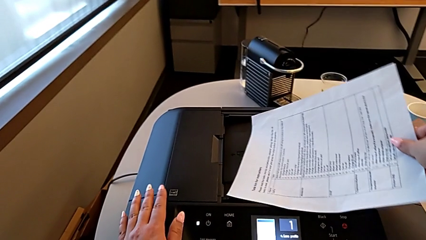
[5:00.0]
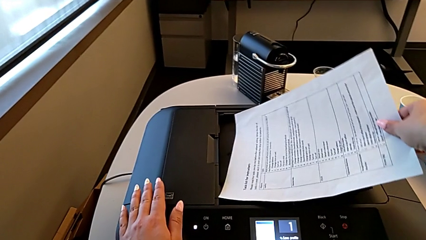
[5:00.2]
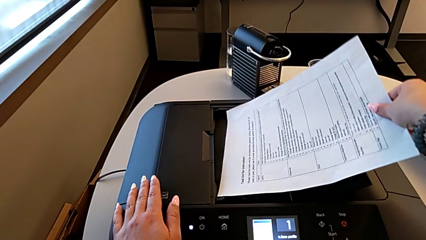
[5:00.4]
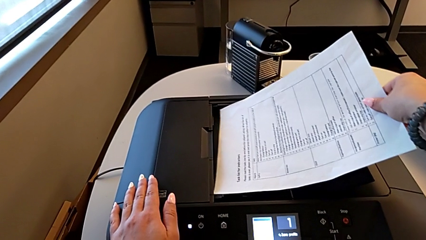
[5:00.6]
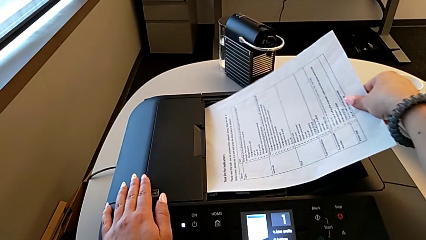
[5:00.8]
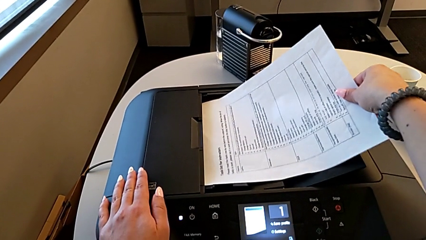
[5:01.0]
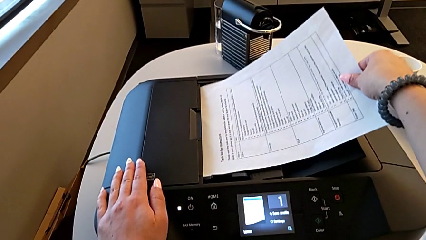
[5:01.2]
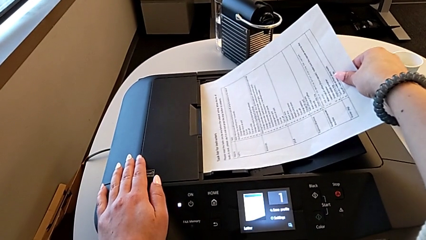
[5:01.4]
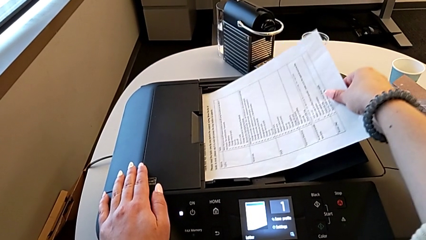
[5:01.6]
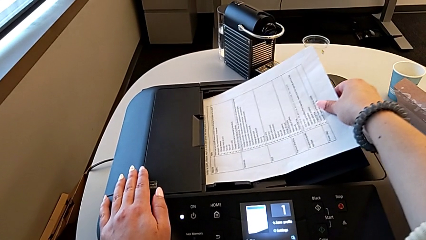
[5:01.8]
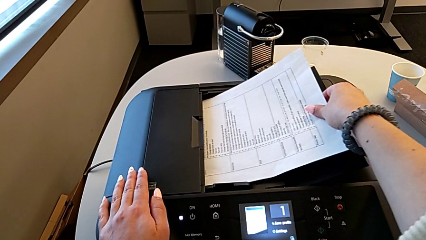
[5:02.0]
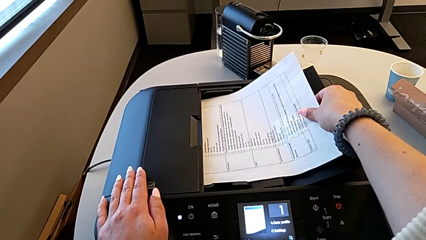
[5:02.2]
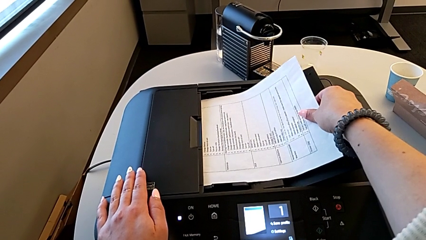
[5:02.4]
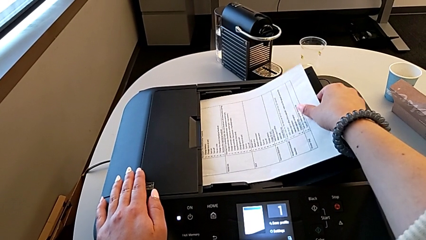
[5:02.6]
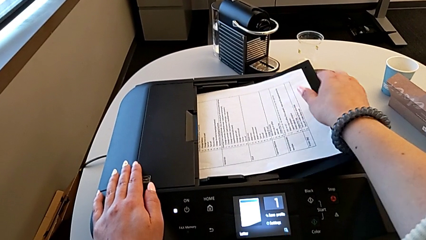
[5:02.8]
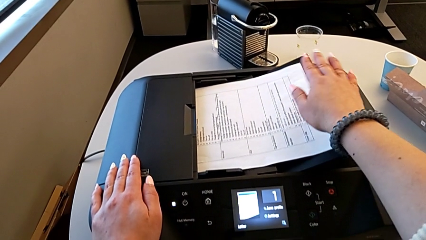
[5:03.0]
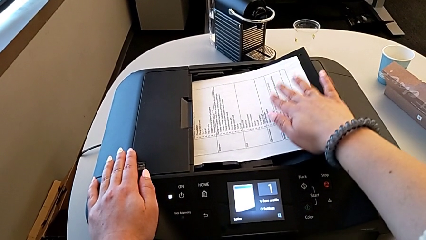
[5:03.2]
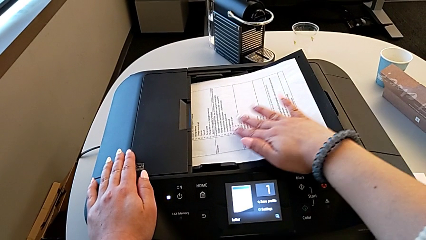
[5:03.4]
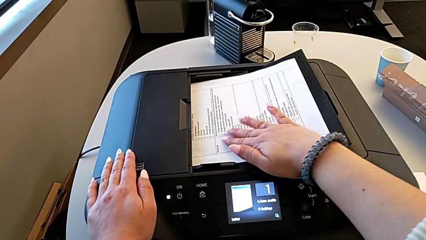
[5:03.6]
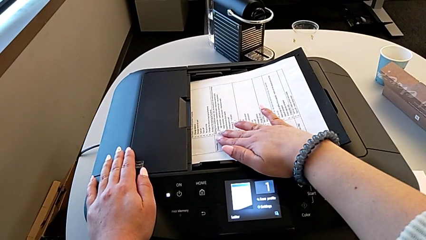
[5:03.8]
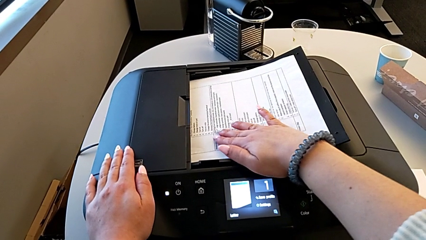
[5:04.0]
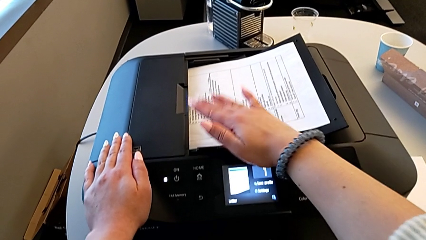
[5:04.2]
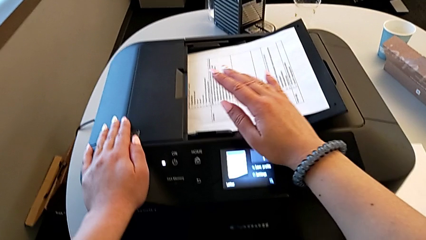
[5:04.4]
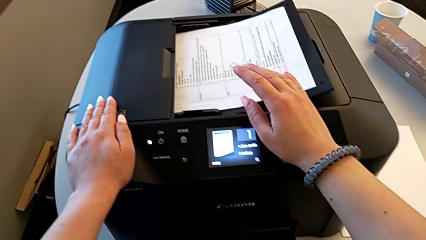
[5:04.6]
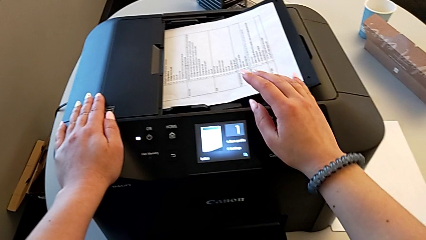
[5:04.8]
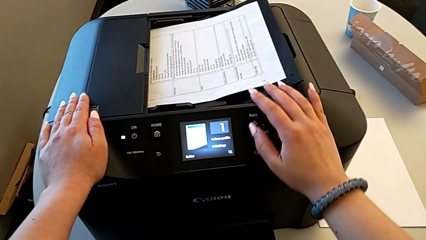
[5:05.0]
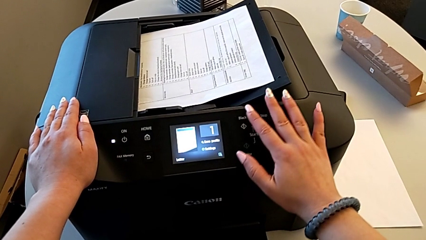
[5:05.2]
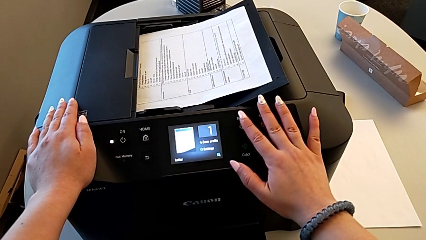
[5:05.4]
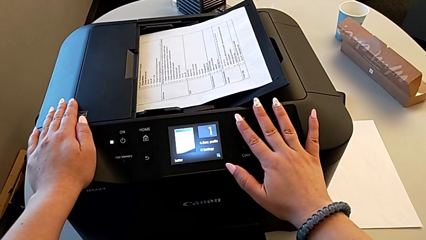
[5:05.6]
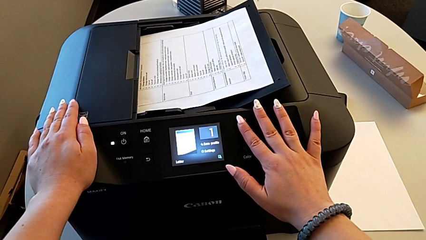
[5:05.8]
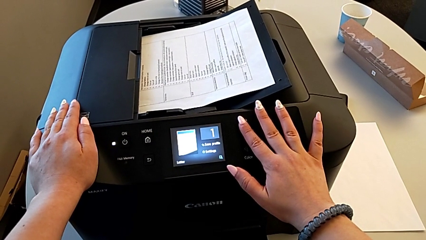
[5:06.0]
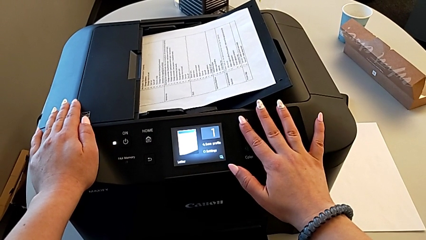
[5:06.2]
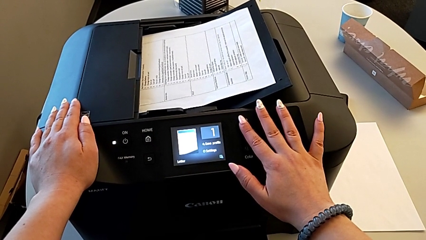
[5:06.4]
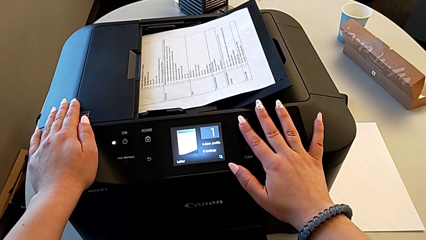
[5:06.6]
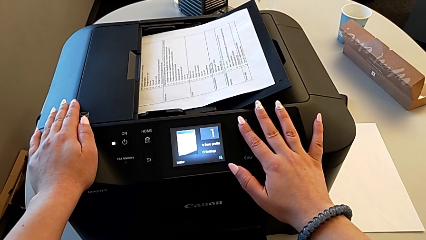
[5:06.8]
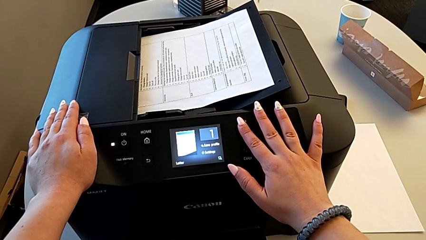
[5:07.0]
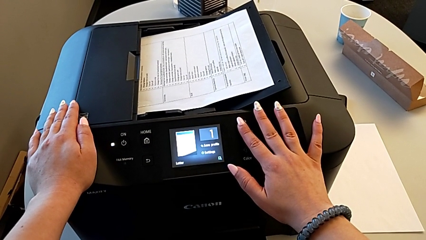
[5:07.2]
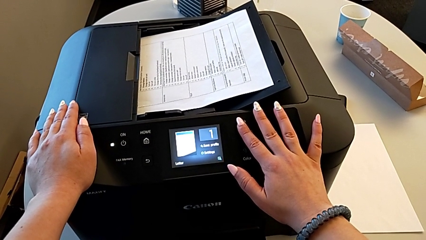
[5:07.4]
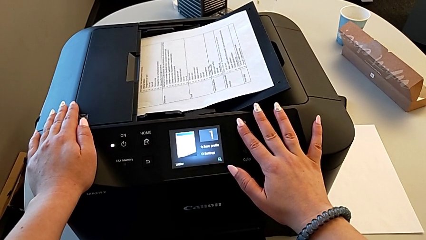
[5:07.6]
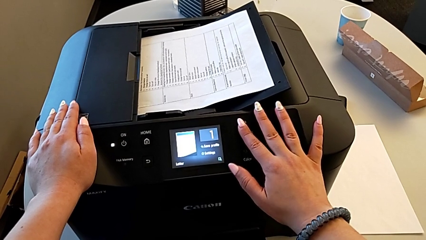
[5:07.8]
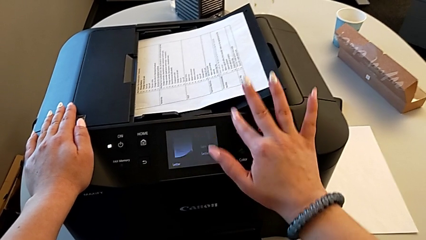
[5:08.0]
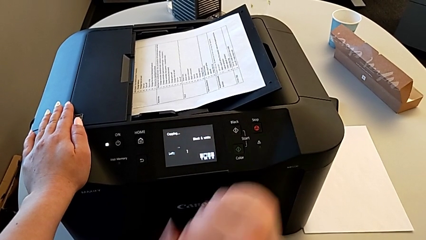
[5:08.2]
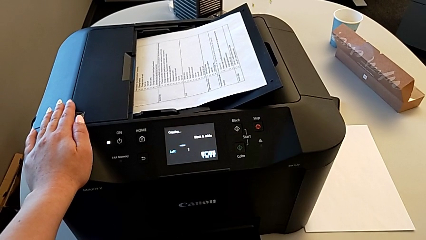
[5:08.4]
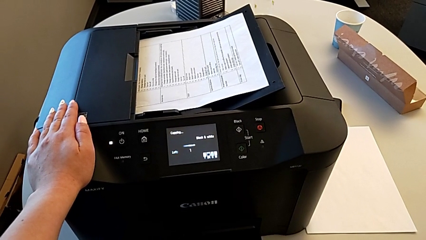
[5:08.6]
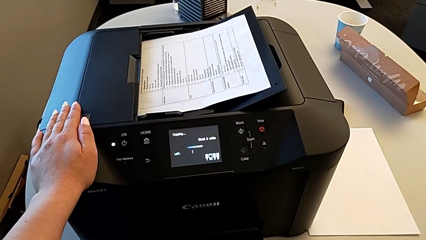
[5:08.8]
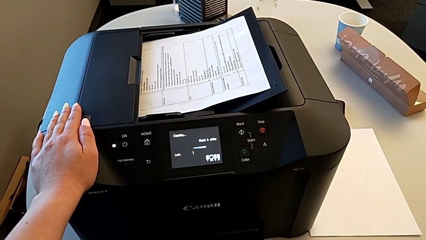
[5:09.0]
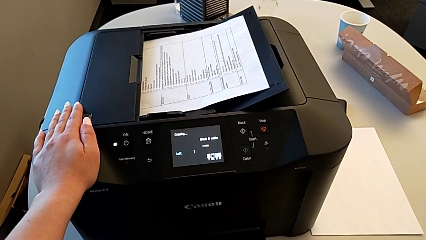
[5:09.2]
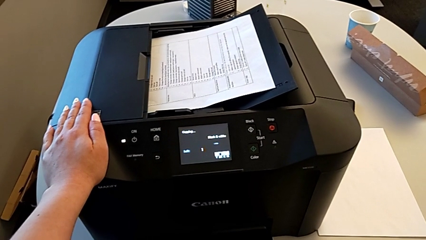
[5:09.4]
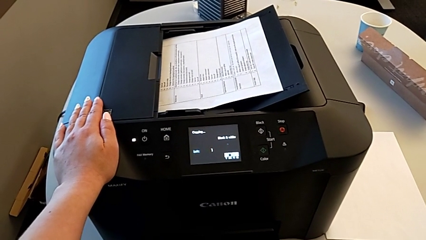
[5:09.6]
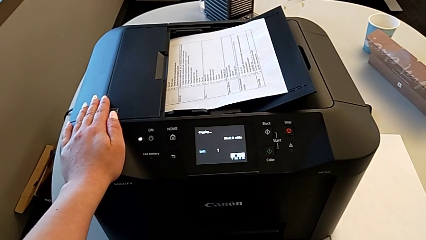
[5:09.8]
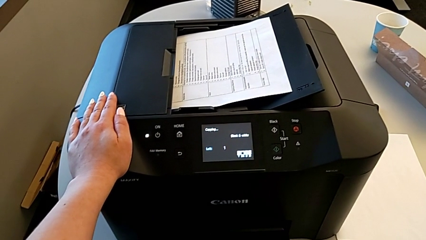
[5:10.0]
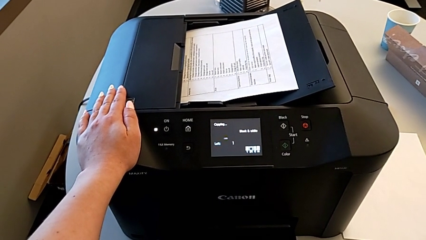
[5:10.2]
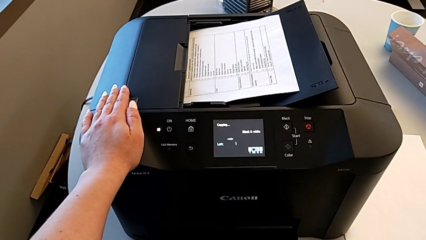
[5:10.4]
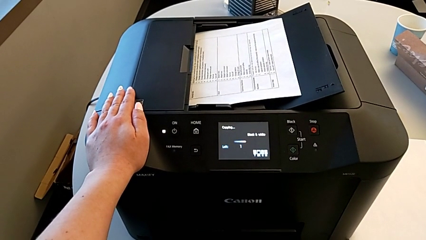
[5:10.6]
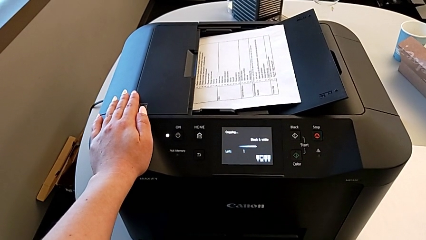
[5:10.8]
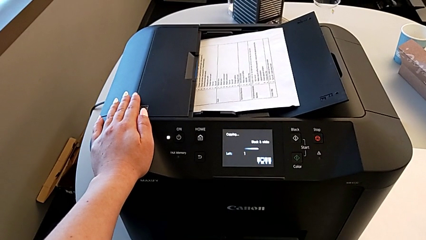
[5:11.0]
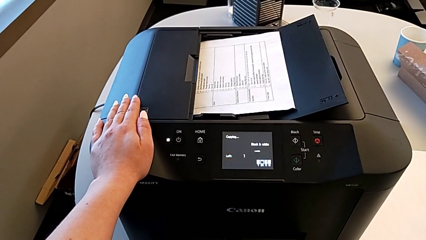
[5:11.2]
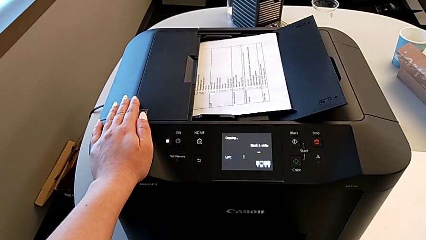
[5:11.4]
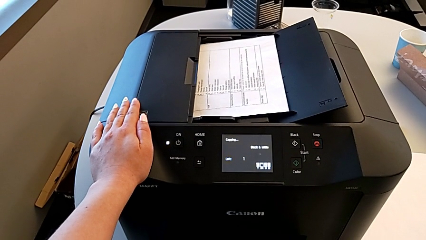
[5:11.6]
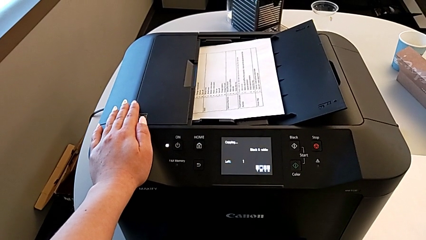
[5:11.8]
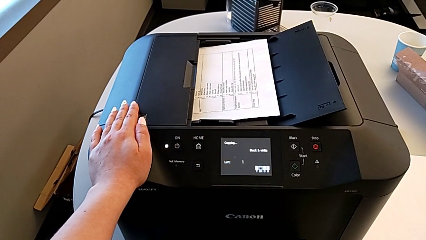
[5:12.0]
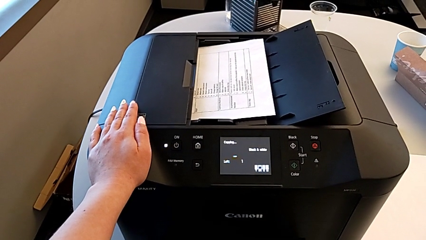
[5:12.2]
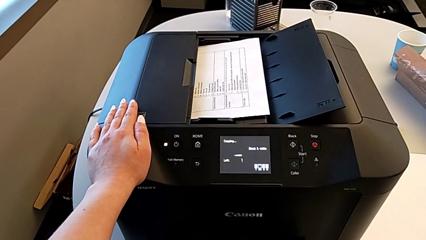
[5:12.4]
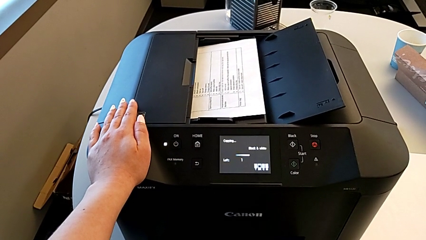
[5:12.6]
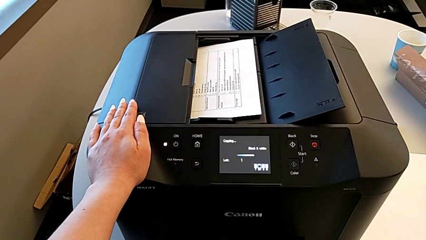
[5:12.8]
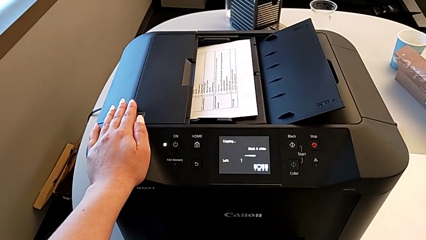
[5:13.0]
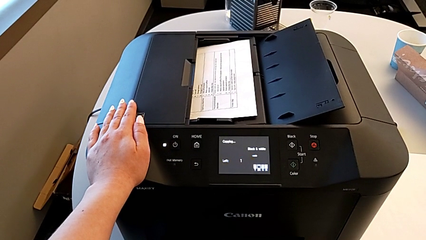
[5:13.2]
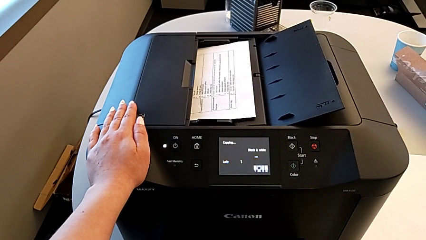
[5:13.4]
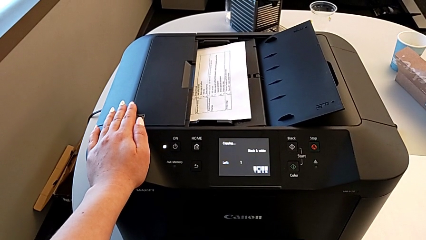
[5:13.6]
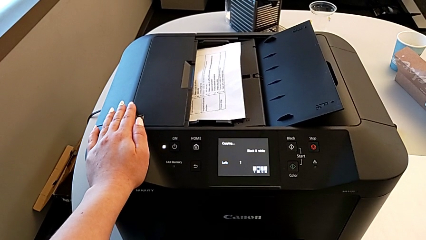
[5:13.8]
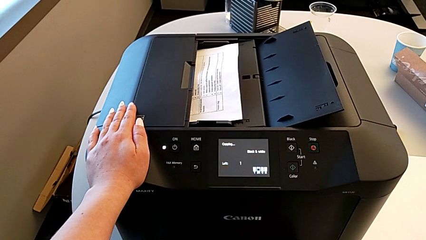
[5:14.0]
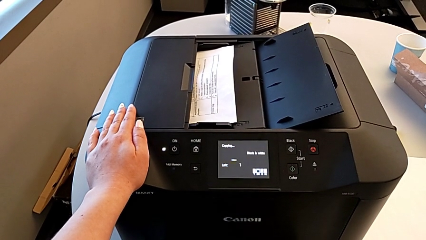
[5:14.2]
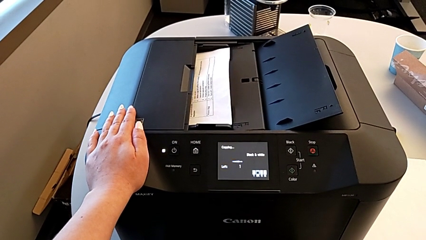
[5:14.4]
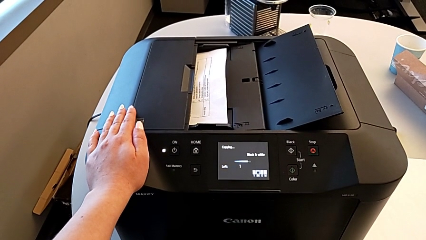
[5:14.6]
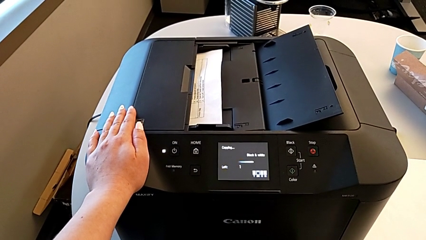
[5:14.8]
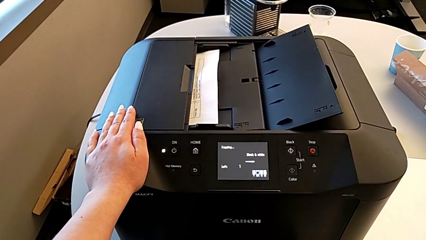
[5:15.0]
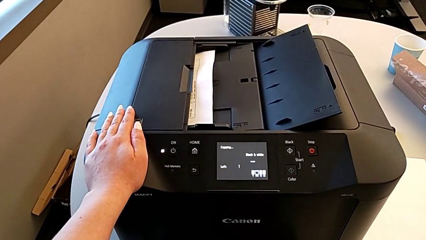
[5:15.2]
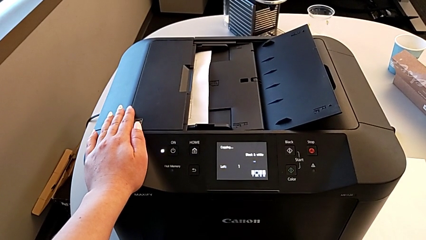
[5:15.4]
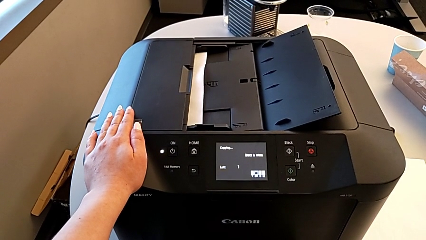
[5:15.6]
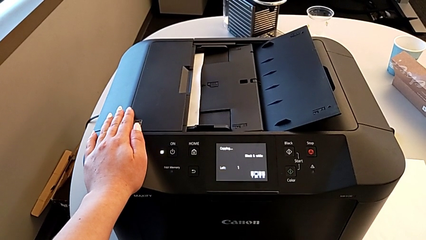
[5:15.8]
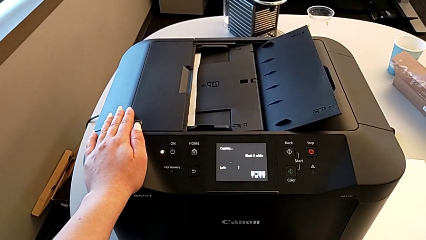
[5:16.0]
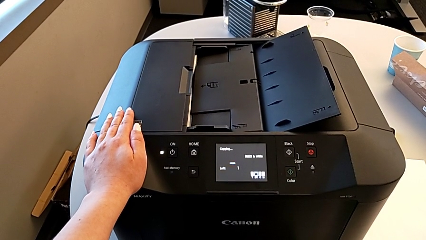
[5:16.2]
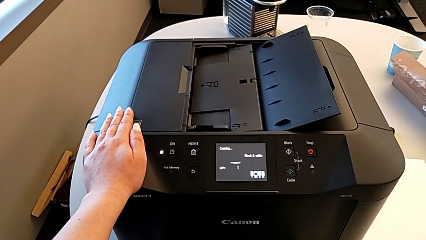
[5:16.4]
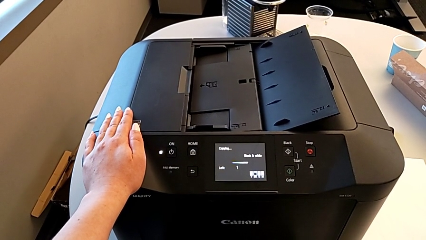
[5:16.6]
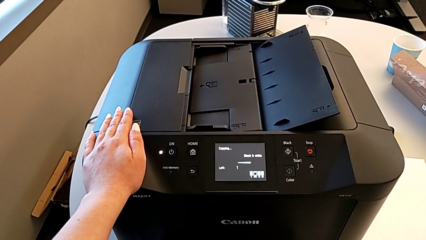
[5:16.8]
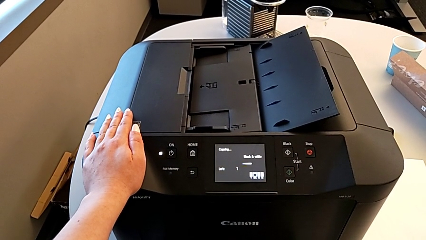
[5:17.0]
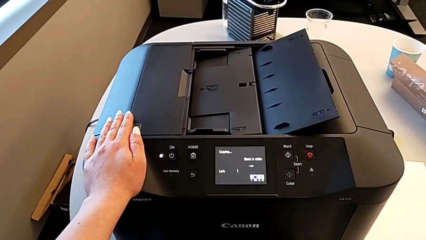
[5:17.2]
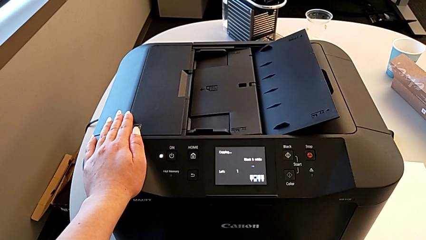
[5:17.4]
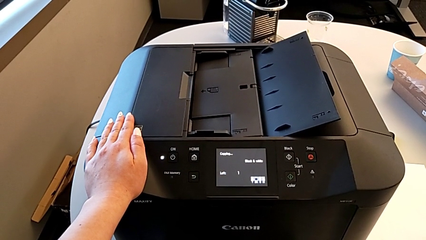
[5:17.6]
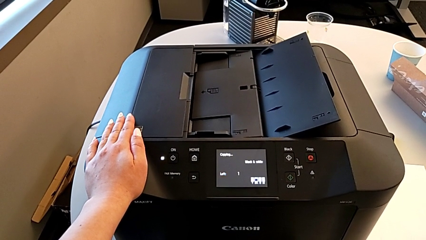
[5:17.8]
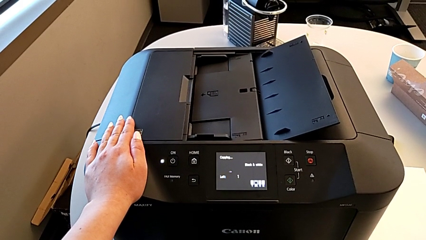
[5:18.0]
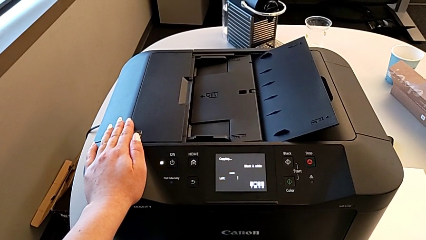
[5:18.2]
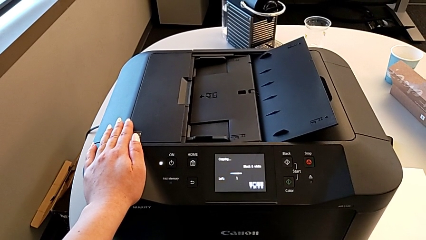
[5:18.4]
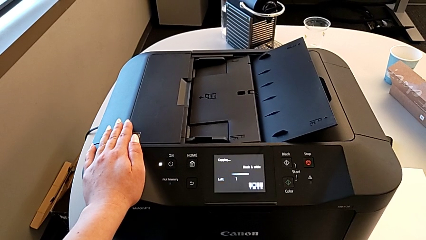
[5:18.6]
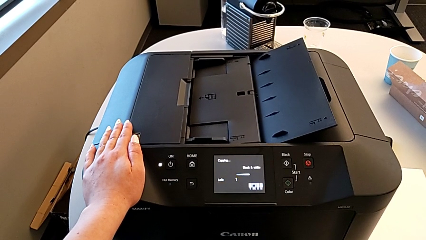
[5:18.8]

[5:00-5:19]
The camera wearer is copying. They insert the paper stack and press the black button.
